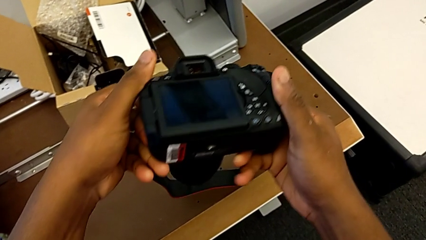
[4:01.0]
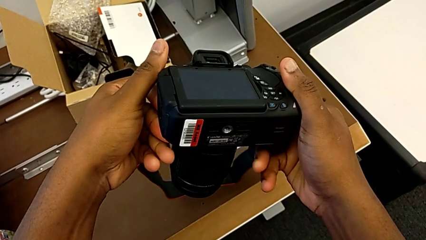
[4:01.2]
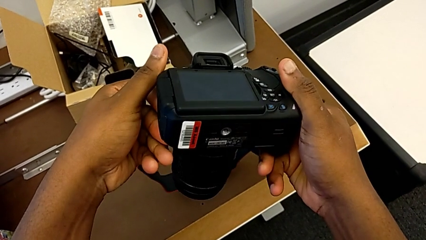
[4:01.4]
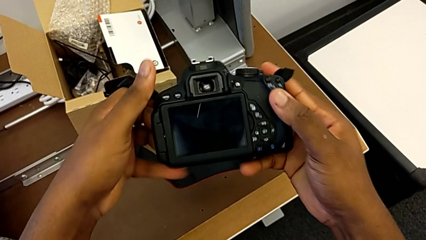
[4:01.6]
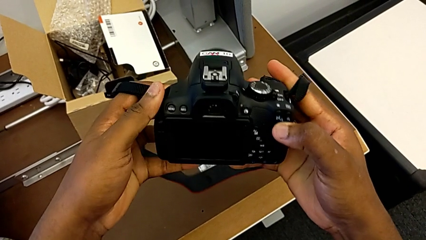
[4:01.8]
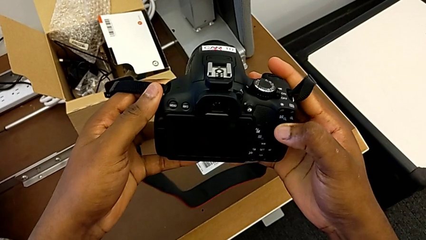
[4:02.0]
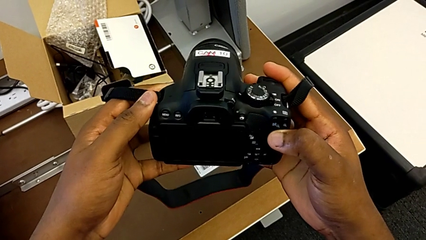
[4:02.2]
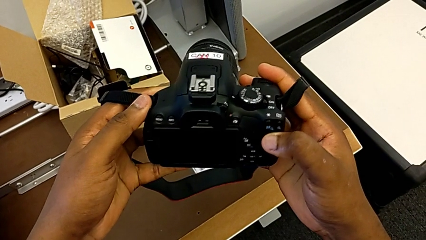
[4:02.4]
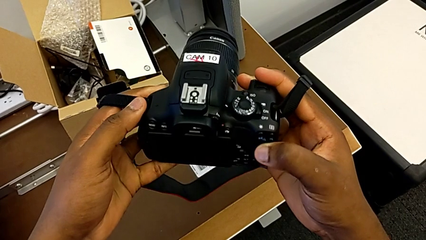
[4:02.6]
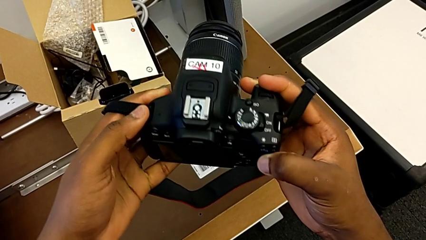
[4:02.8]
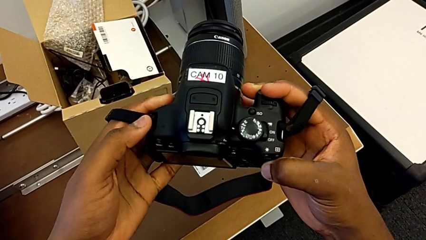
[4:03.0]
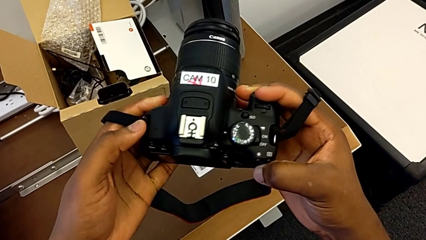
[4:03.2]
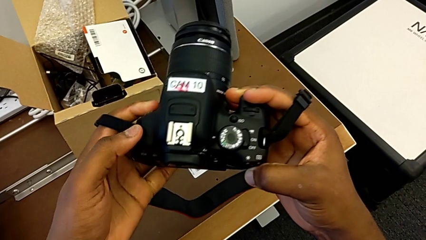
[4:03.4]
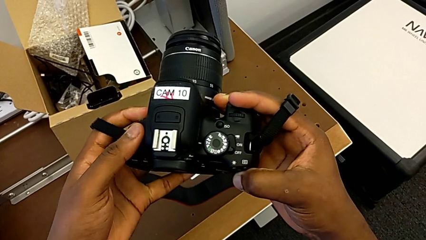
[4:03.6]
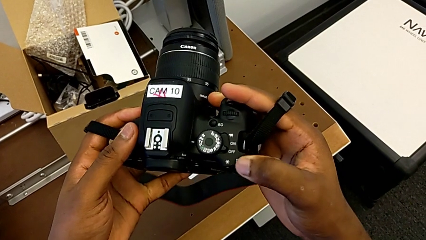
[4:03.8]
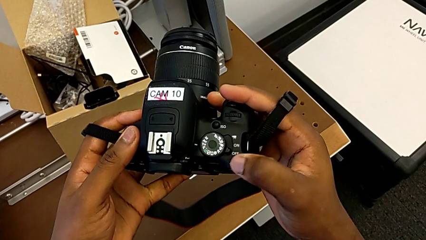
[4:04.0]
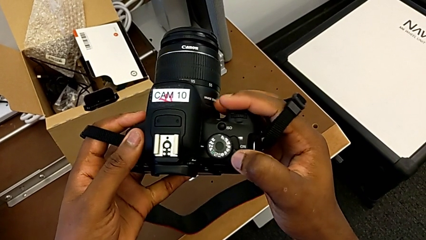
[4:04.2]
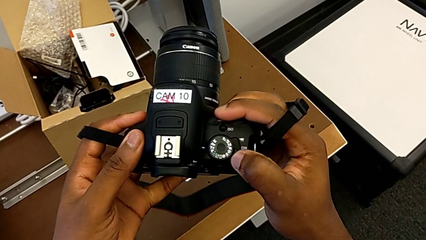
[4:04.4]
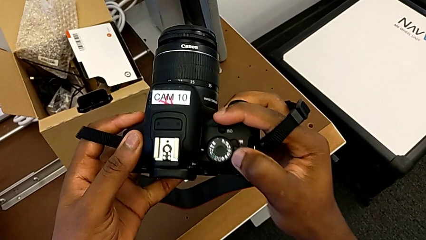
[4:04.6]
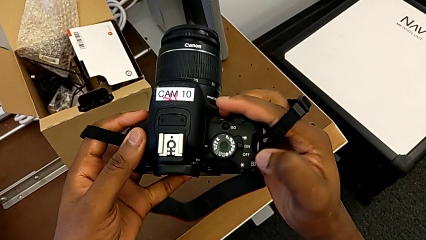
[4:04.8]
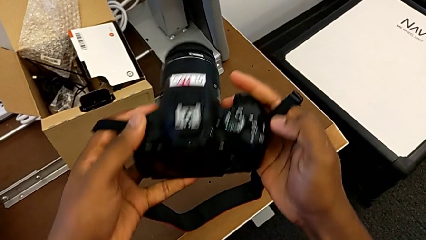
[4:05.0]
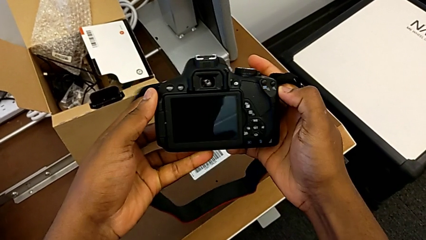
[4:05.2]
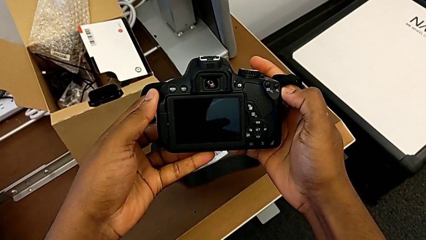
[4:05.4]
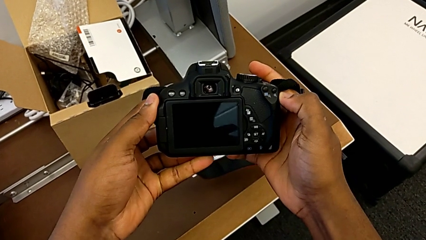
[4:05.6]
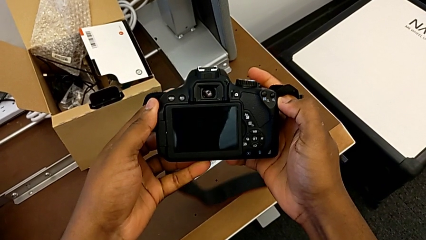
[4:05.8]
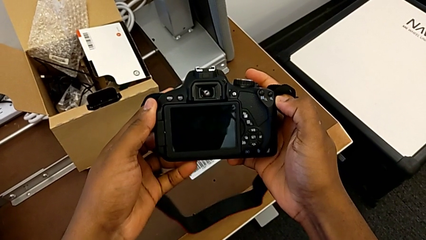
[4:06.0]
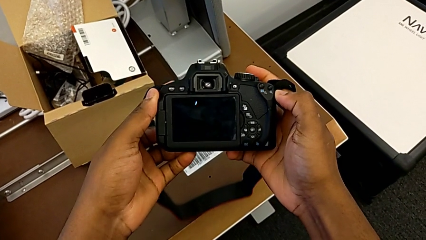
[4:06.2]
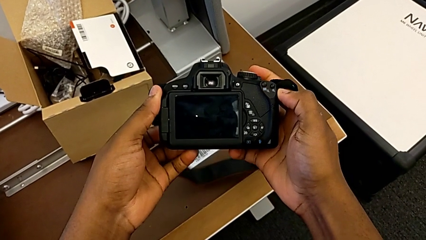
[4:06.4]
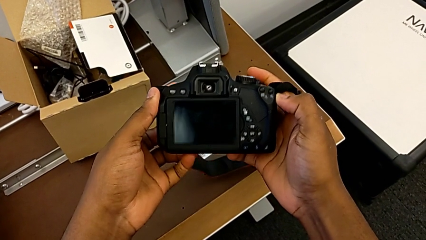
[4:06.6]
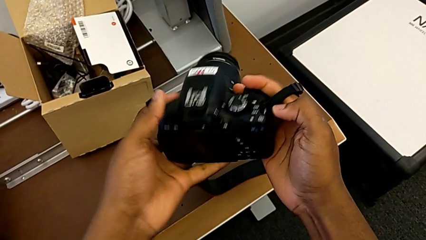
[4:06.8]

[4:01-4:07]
The camera wearer is turning on their camera. They inspect the DSLR and turn it on.

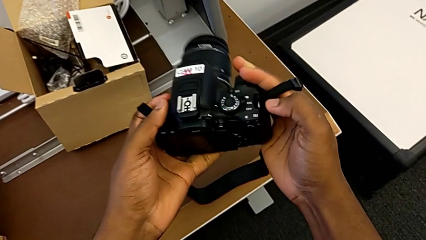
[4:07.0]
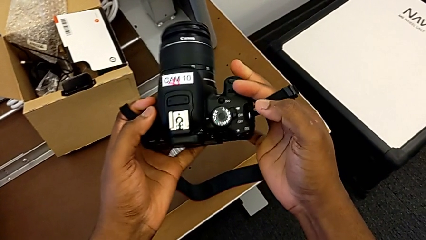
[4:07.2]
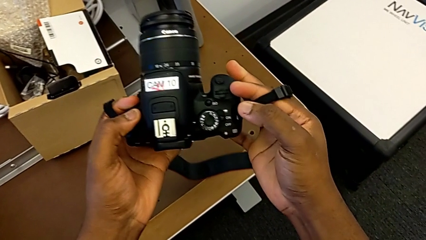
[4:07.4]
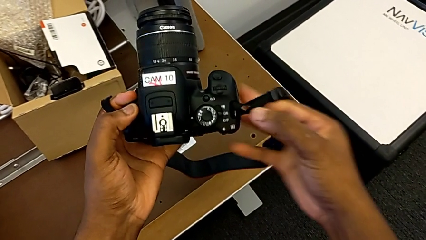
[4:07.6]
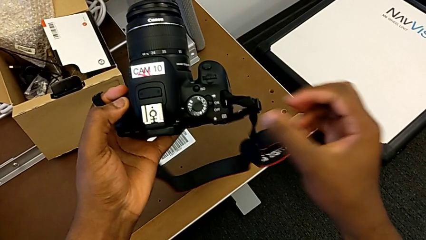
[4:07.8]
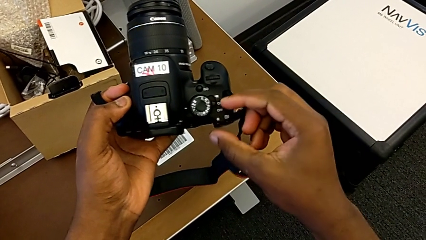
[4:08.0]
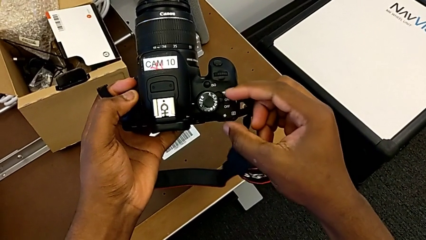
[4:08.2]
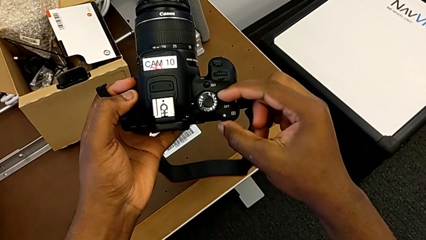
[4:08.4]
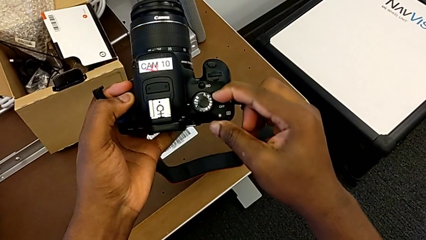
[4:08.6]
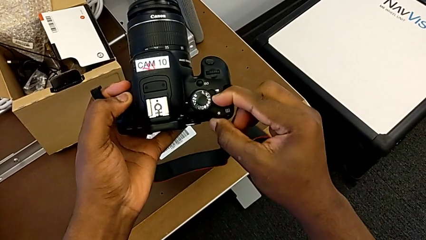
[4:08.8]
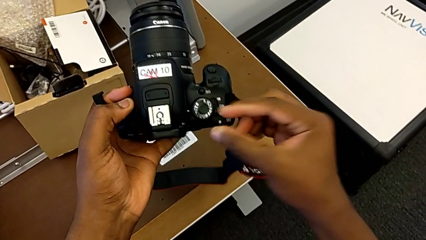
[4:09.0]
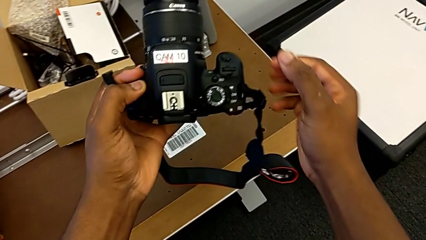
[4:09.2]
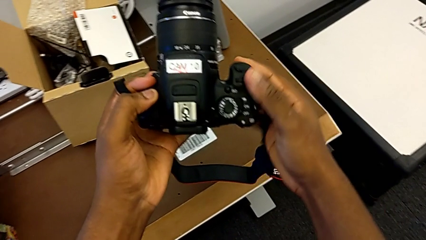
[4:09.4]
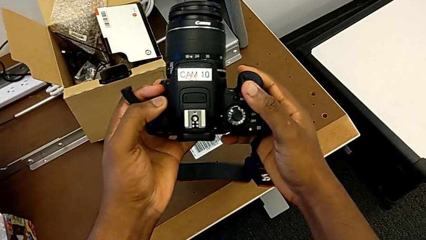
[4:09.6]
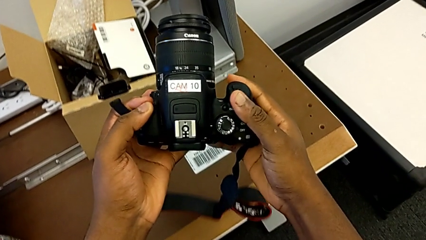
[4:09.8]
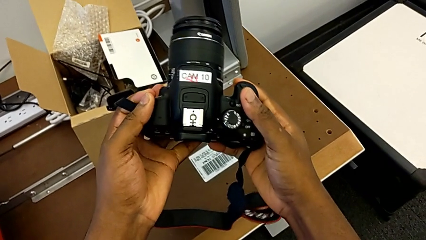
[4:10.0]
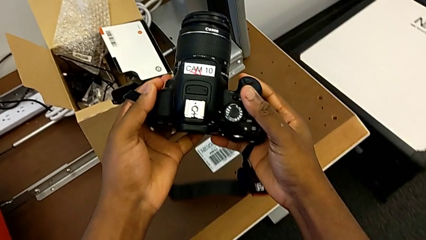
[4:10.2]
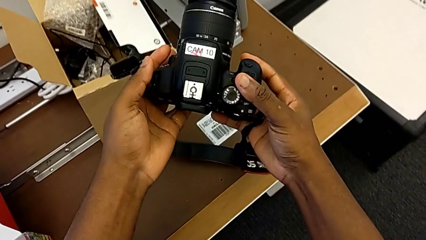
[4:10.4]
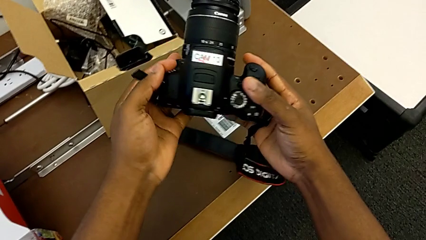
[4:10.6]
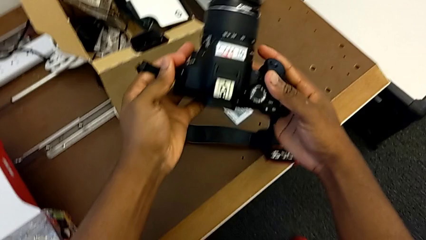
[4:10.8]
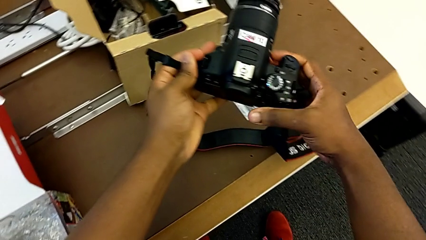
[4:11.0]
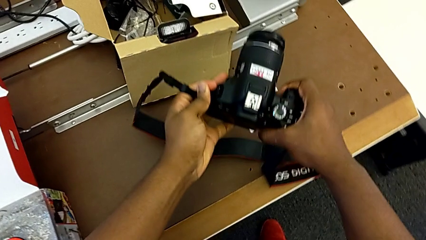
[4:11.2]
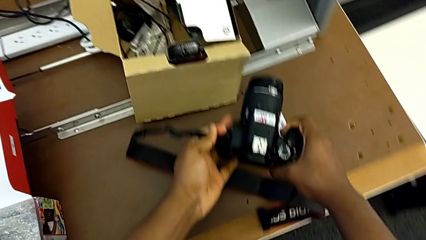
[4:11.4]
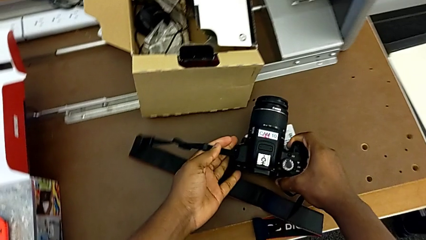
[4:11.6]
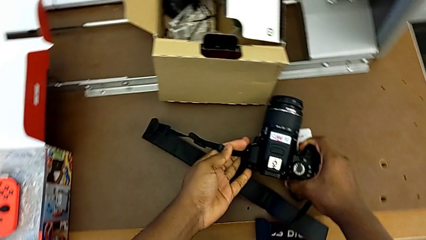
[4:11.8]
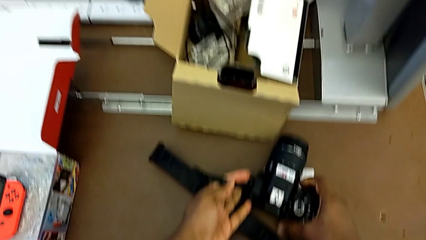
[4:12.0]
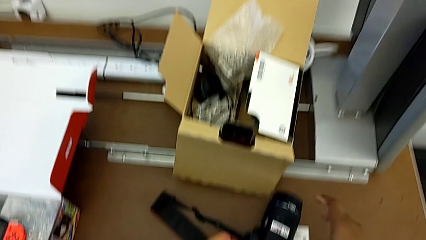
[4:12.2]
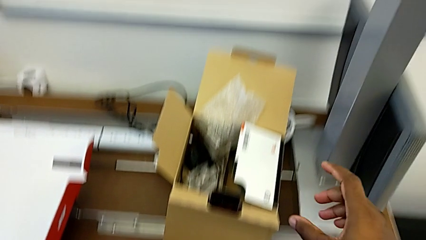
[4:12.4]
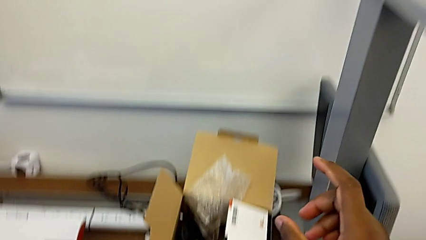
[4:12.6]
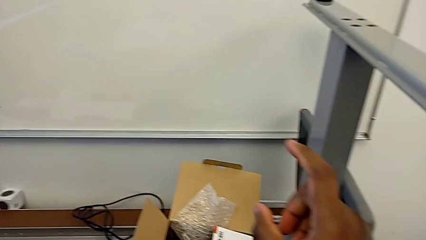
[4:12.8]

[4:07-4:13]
The camera wearer turns off their DSLR. They turn off the DSLR and place it.
